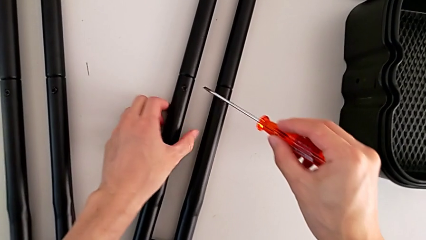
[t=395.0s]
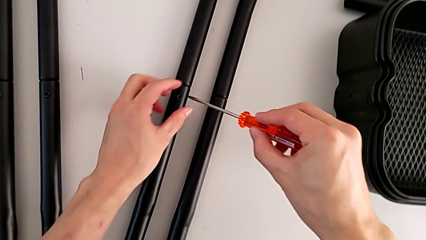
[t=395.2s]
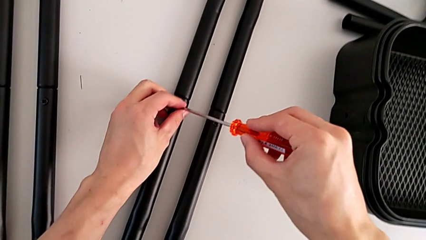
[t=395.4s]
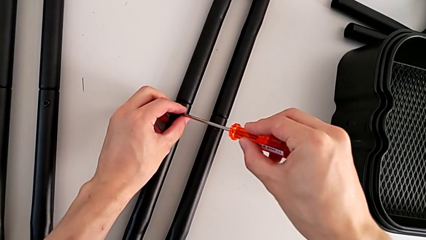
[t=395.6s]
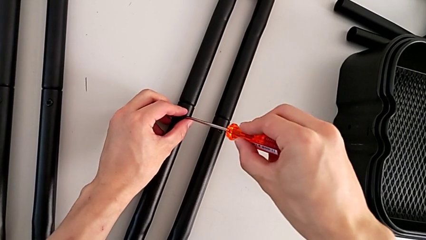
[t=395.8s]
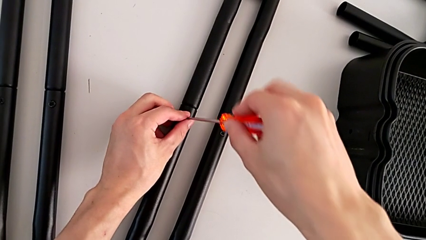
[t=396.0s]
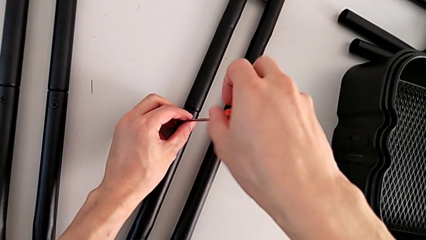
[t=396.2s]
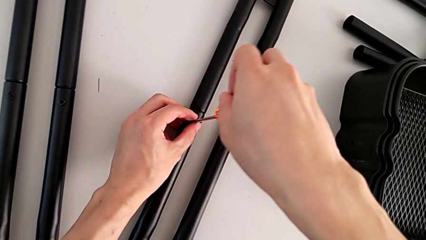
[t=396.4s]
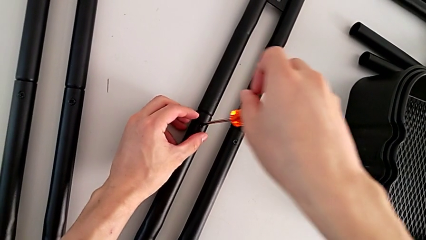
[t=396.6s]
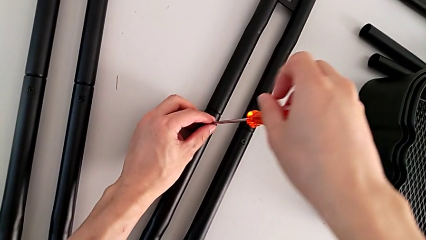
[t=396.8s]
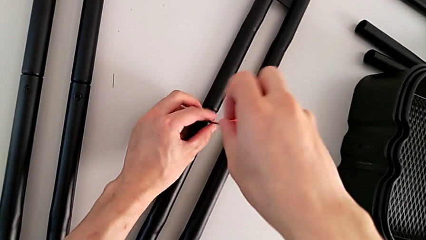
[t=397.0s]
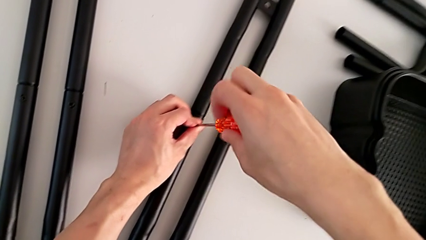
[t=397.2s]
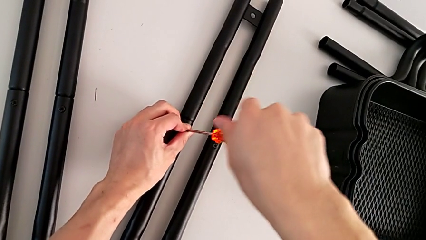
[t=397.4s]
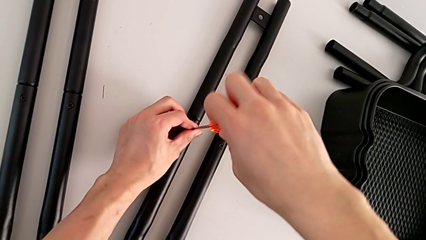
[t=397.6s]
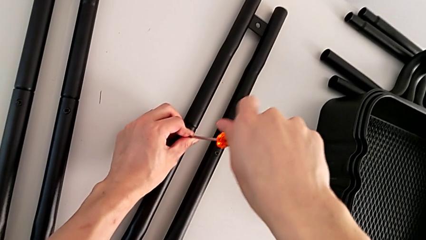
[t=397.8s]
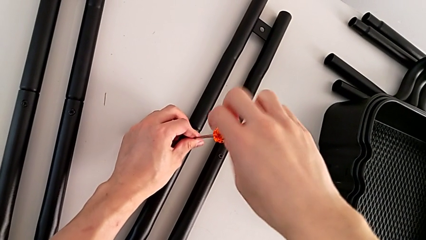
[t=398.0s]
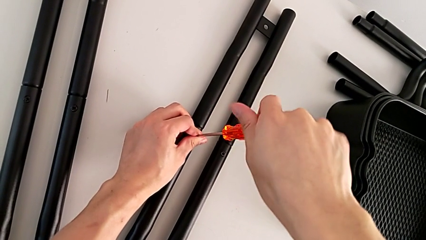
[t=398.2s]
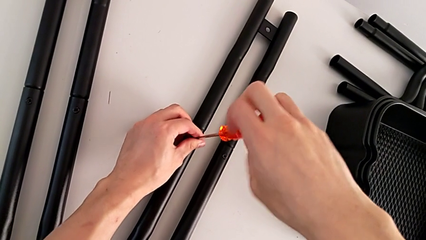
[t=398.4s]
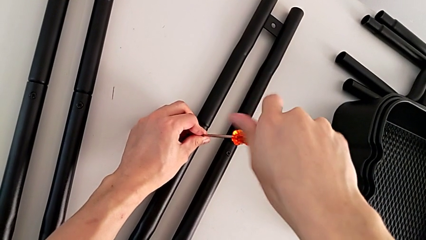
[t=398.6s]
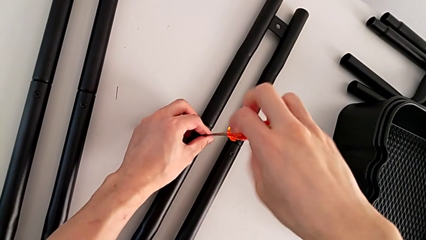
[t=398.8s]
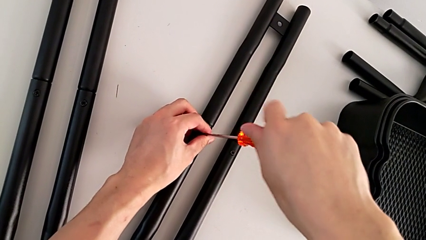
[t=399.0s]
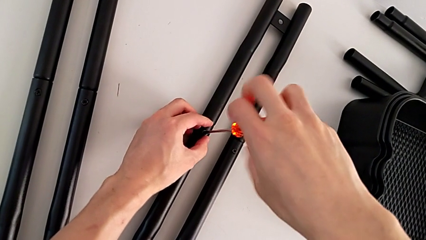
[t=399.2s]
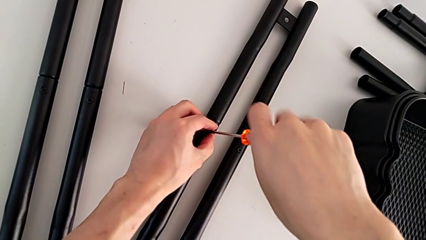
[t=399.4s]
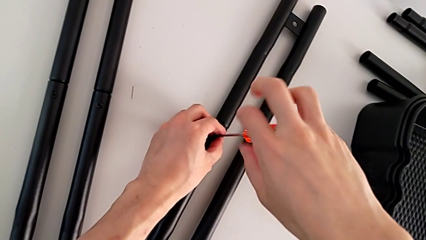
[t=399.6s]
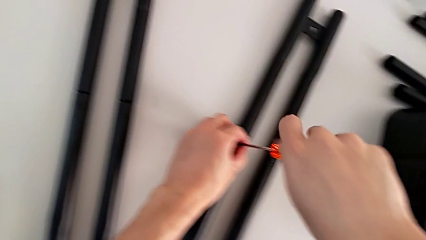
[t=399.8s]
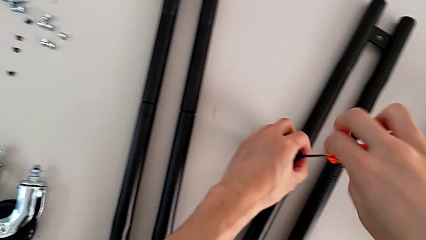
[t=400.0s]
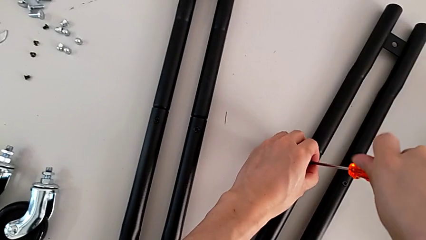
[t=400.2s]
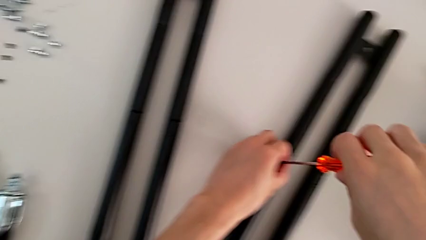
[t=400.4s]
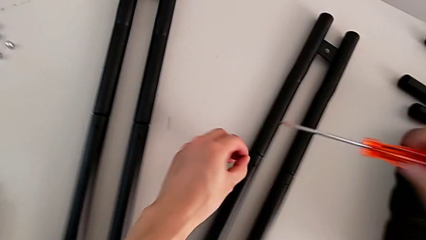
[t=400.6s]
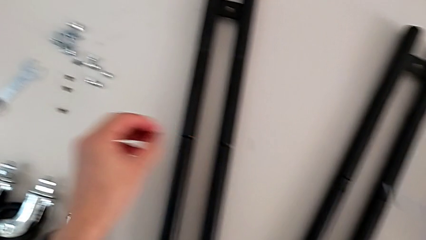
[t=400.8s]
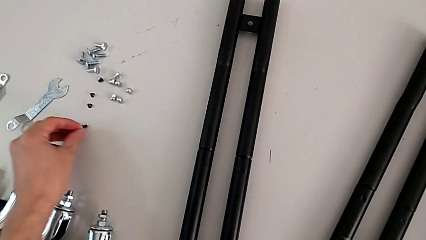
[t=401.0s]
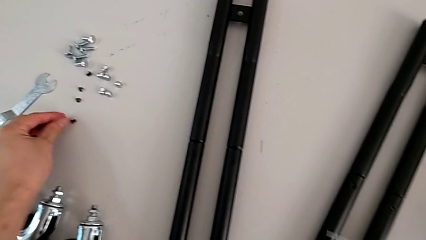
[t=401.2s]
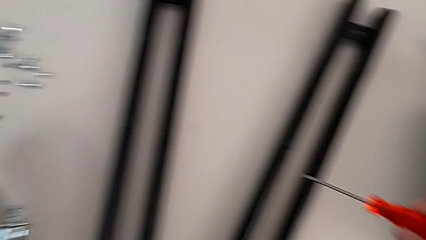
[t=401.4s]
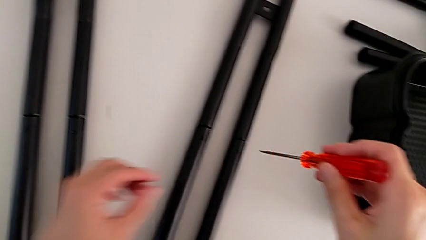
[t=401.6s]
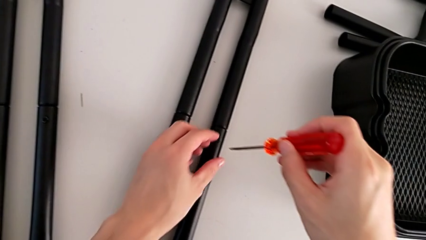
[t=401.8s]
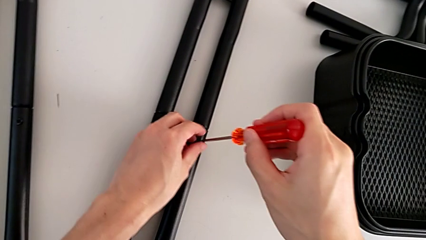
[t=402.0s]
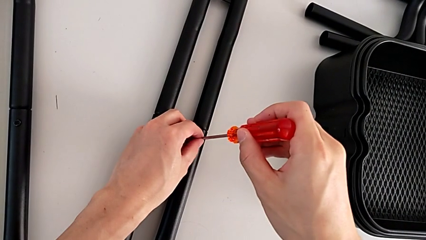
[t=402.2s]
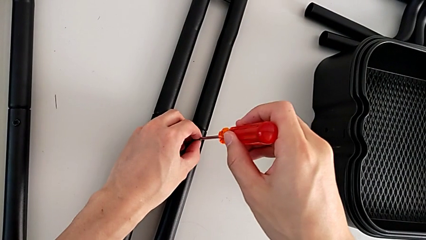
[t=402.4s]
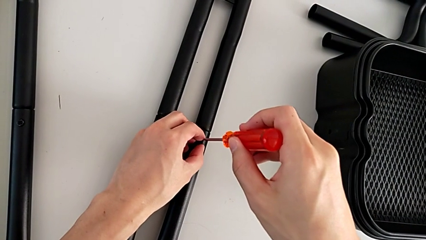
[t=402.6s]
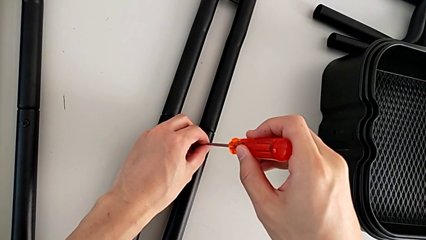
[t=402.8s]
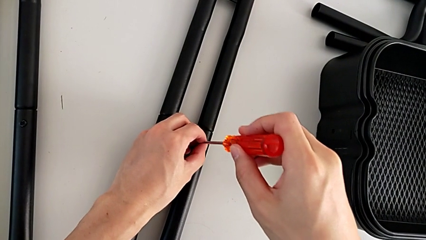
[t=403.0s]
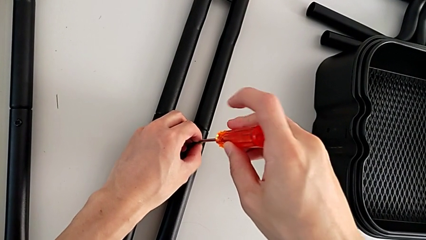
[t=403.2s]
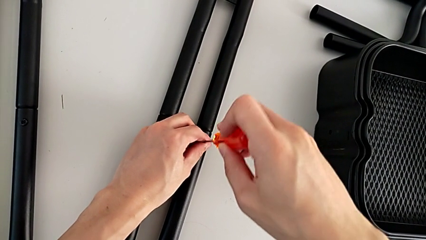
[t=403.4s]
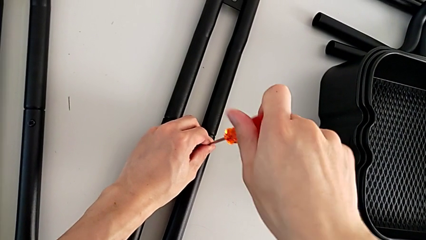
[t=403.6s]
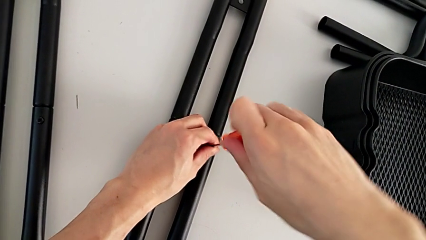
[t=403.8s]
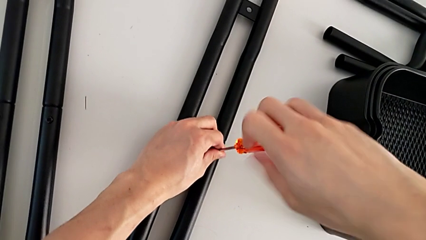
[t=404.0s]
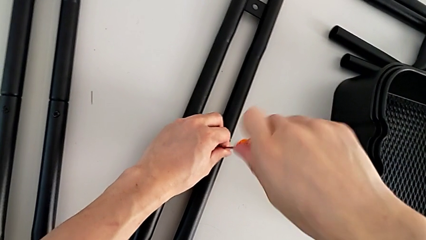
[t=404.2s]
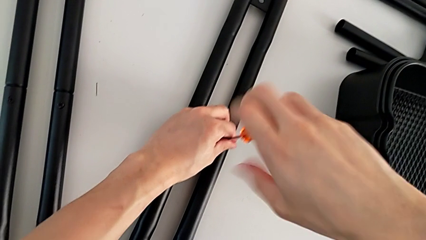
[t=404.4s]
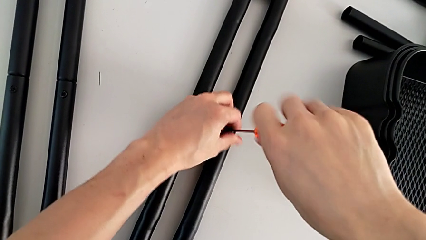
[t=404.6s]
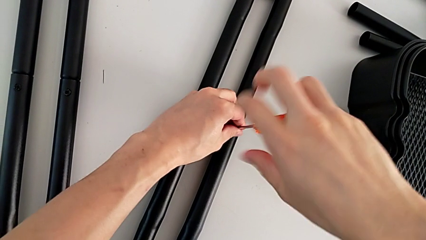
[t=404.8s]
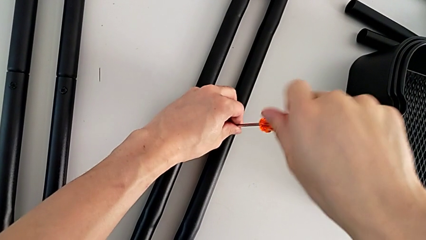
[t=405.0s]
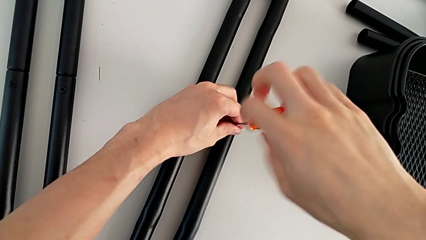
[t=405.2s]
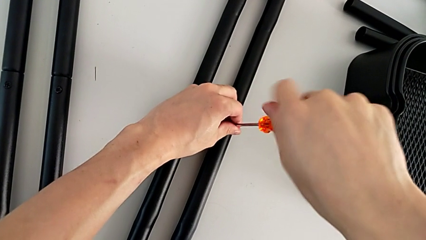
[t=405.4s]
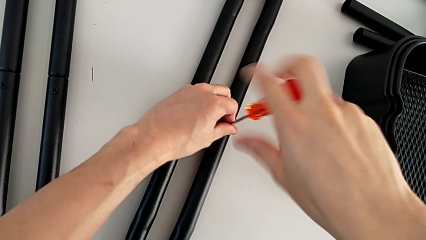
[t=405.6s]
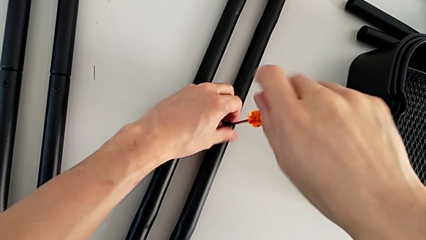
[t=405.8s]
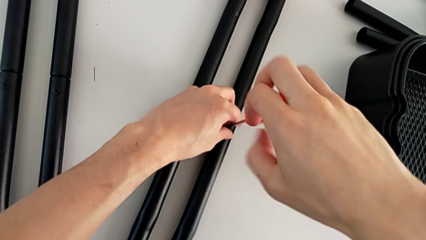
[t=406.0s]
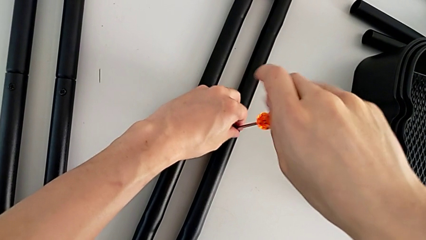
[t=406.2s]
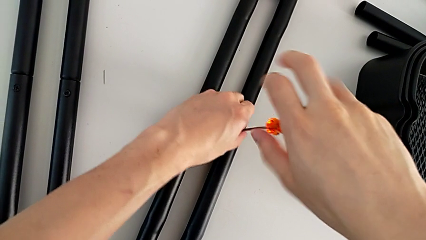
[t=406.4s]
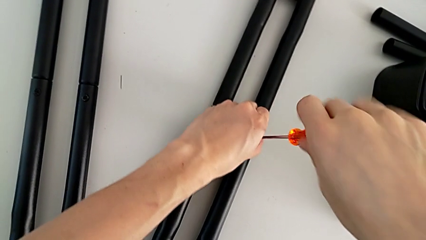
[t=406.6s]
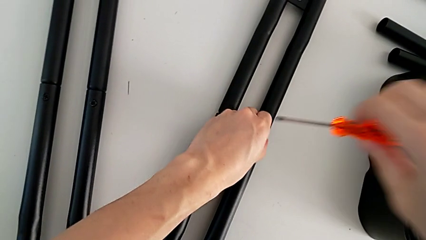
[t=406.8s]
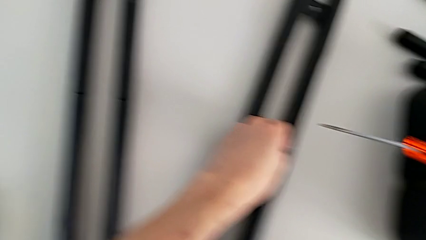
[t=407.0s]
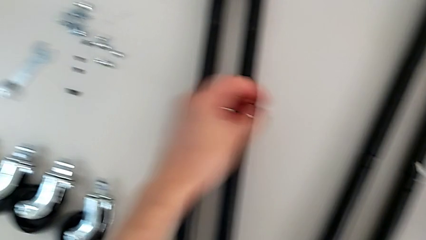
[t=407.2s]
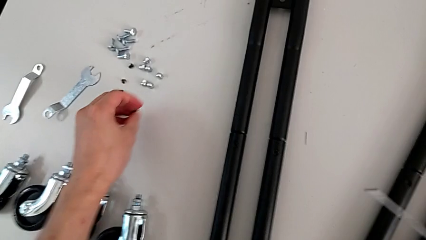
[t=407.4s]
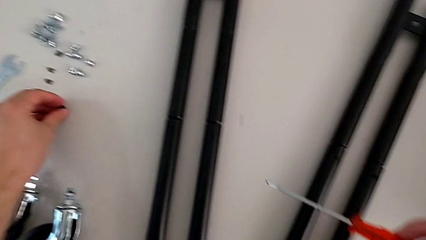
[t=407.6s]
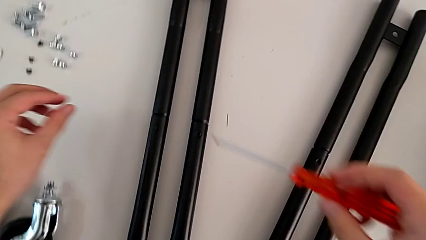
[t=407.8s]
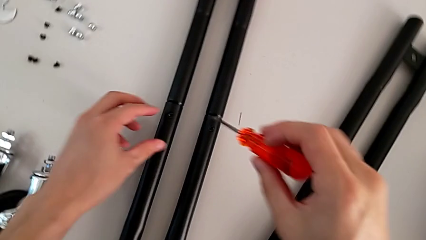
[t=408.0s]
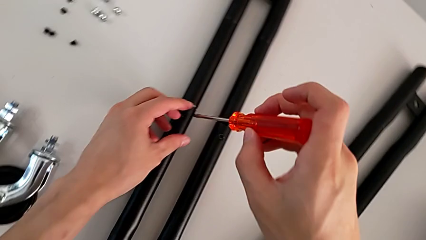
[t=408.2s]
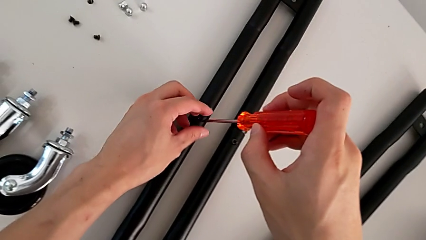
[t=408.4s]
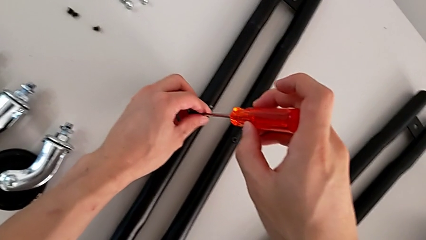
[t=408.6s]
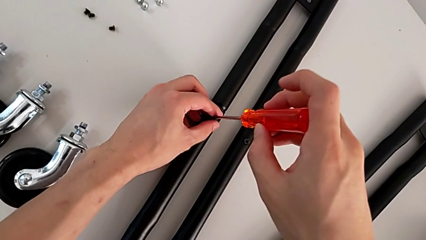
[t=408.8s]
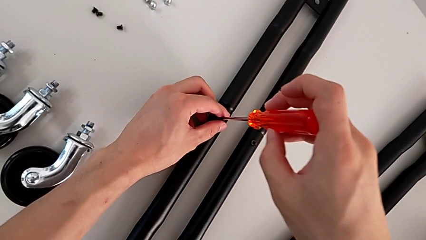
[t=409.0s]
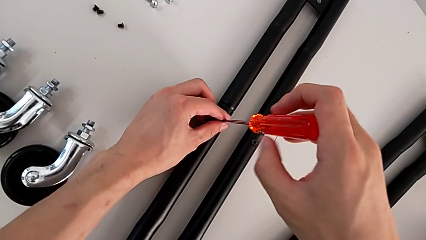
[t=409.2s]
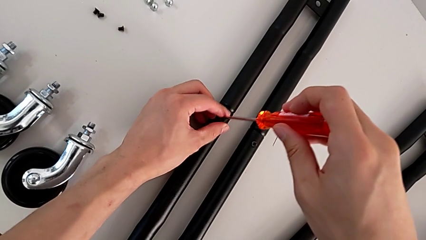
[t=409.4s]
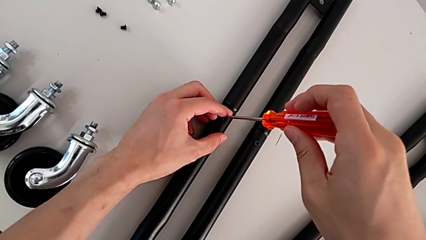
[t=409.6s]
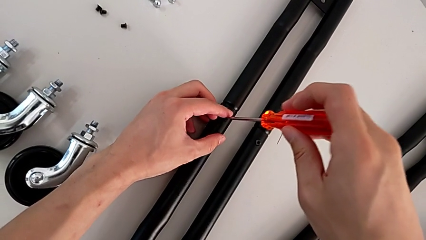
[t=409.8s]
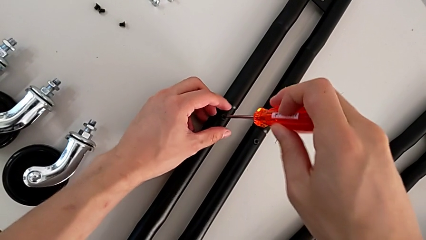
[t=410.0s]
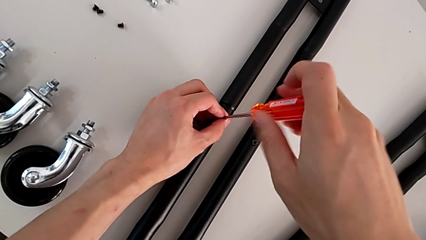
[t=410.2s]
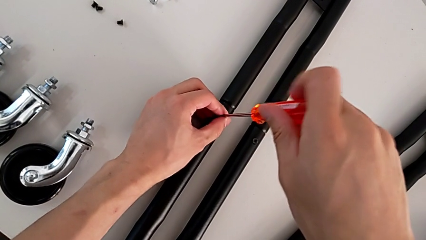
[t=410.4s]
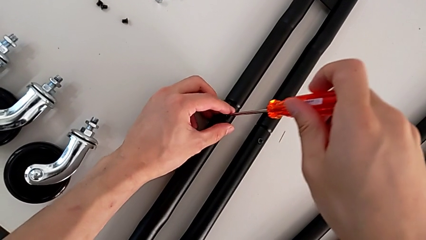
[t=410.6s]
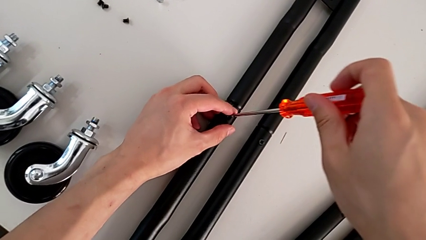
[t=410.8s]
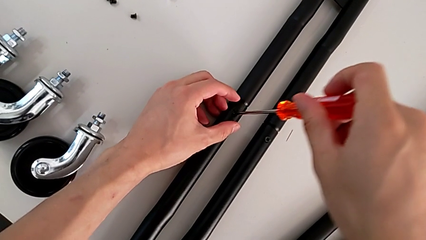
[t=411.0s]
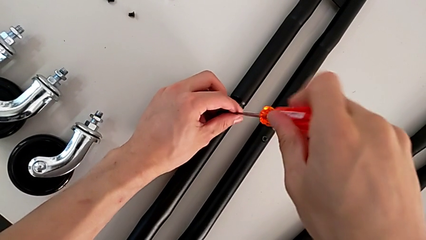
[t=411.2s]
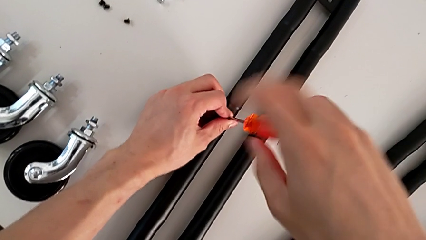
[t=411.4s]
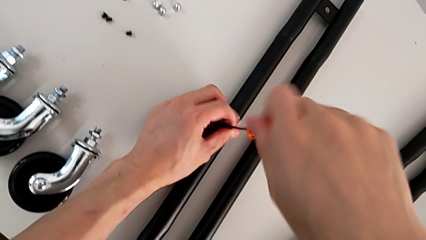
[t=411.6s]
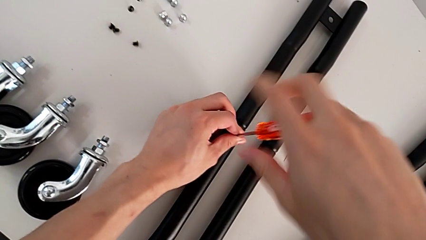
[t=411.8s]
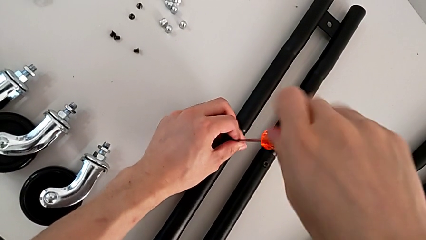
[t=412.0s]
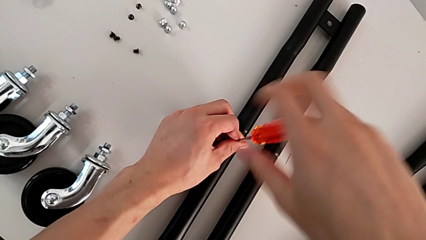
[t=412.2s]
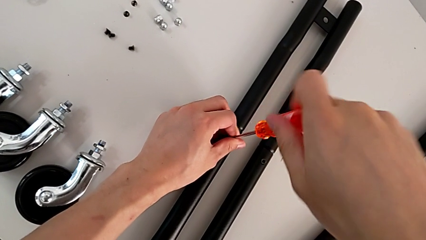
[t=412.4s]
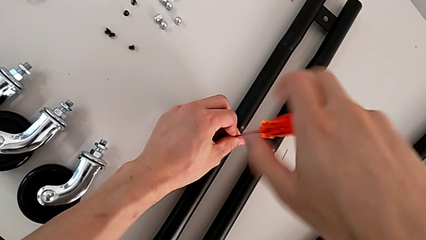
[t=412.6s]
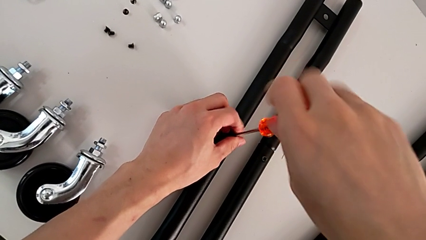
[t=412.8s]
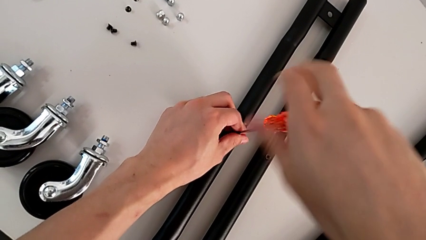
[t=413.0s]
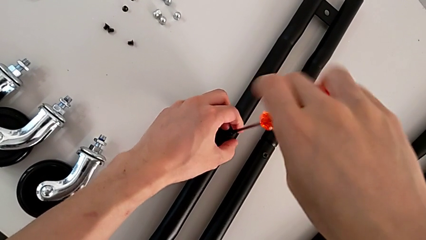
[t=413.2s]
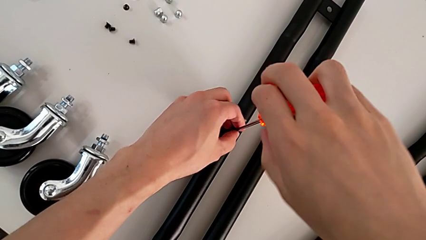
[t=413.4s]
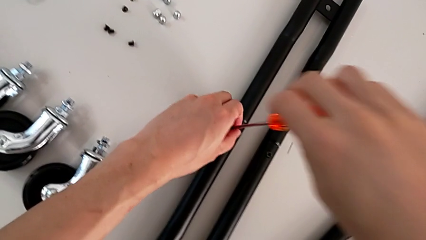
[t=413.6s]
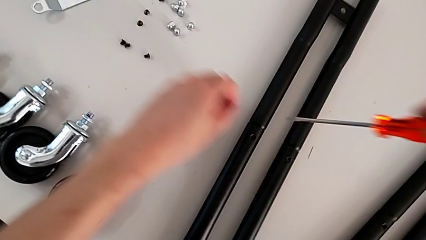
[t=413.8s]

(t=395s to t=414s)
The camera wearer is disassembling the base of the half frame. They unscrew the fifth screw, drop it, unscrew the sixth screw, grab it, drop it and unscrew the seventh screw.
